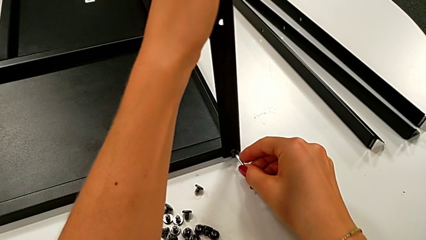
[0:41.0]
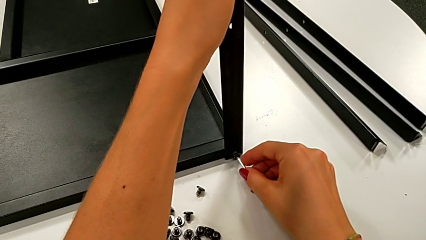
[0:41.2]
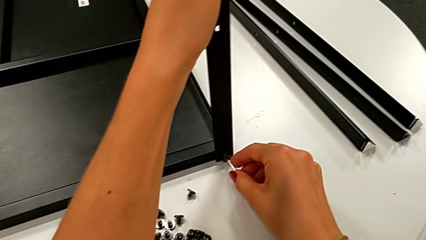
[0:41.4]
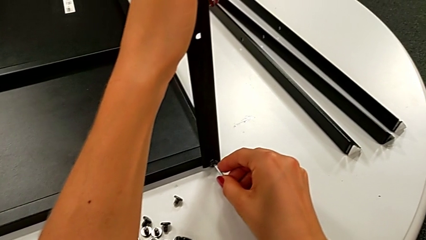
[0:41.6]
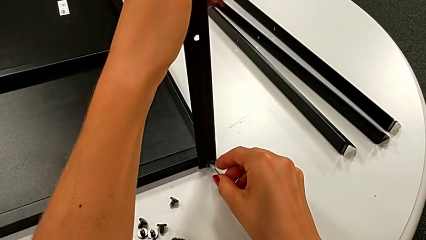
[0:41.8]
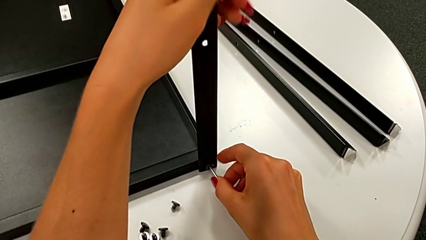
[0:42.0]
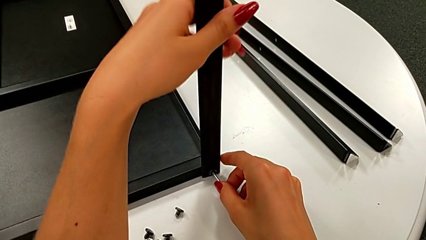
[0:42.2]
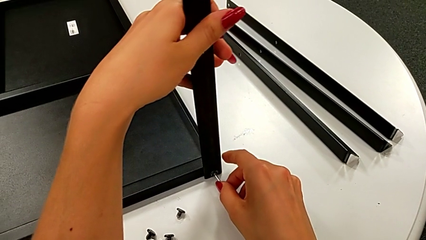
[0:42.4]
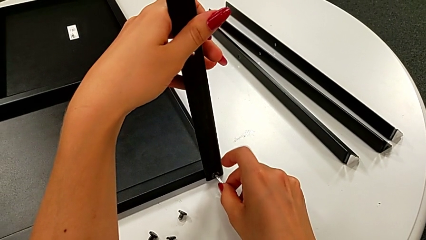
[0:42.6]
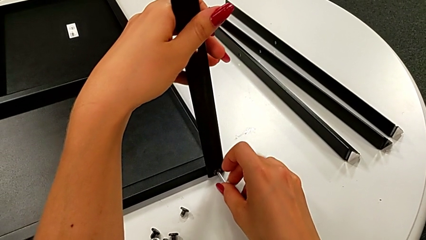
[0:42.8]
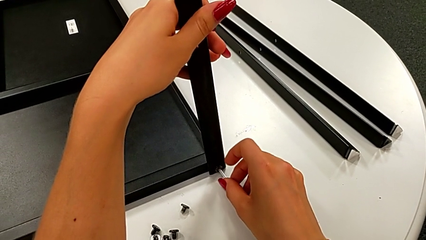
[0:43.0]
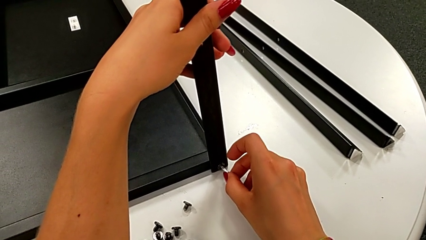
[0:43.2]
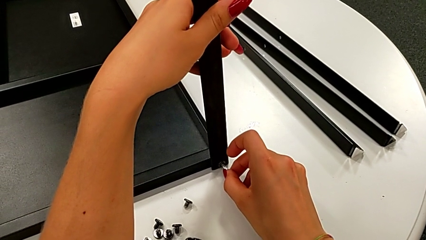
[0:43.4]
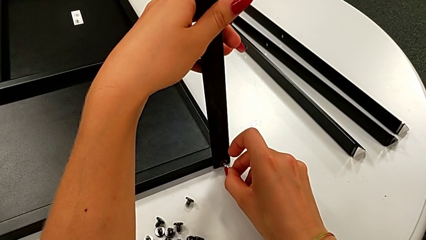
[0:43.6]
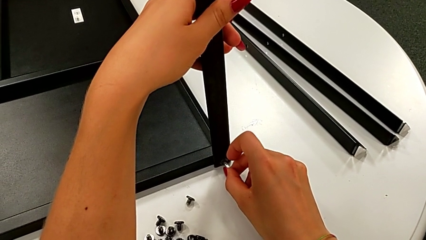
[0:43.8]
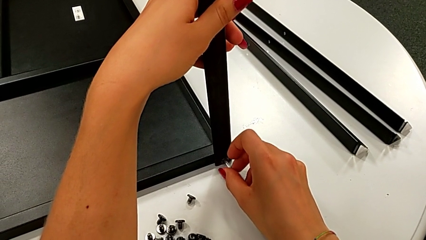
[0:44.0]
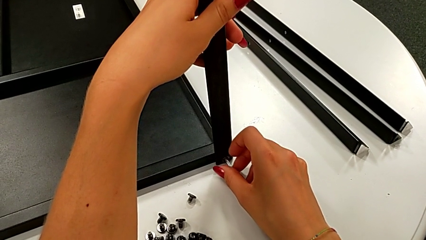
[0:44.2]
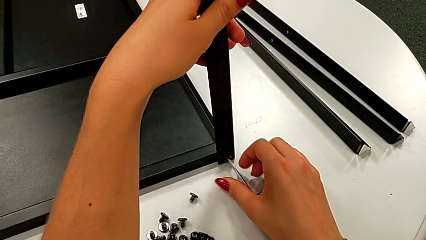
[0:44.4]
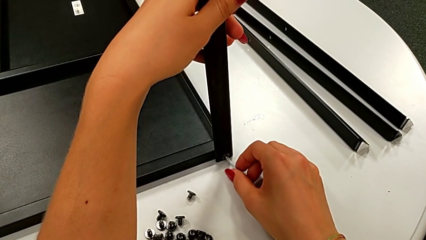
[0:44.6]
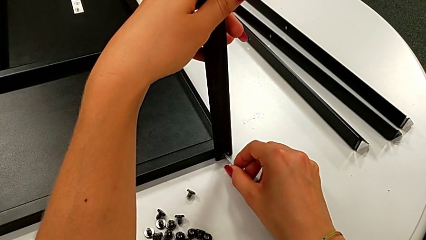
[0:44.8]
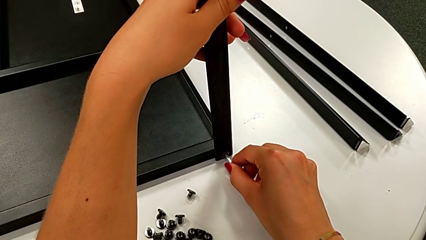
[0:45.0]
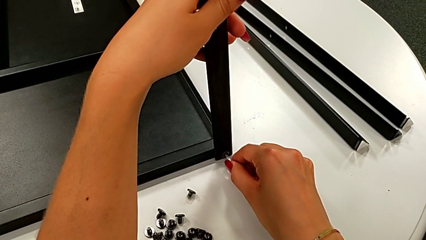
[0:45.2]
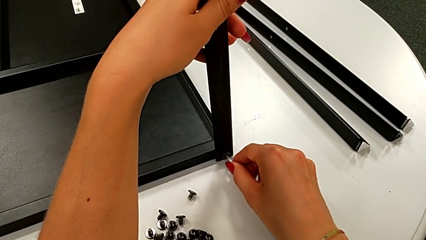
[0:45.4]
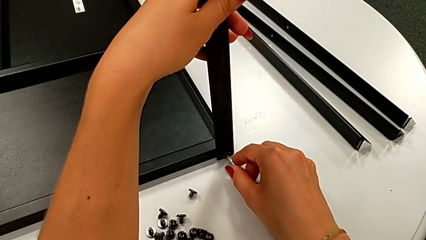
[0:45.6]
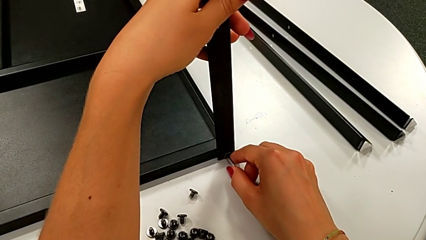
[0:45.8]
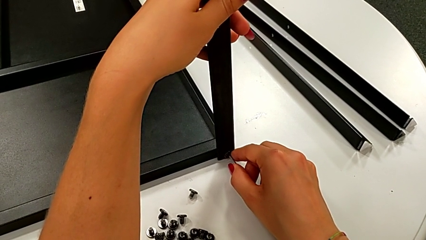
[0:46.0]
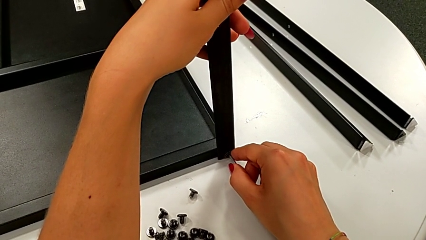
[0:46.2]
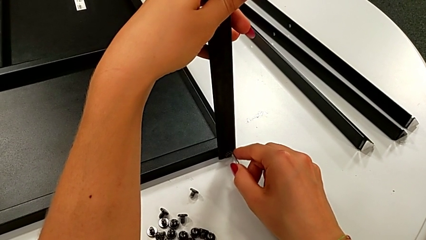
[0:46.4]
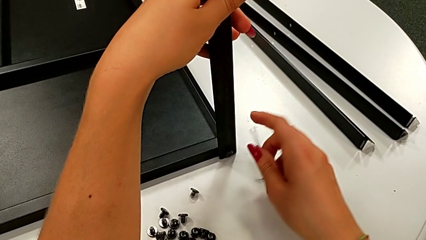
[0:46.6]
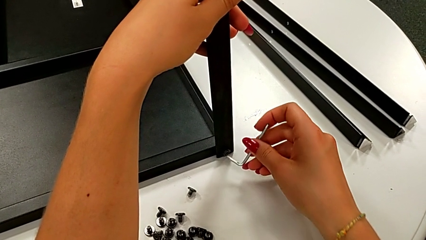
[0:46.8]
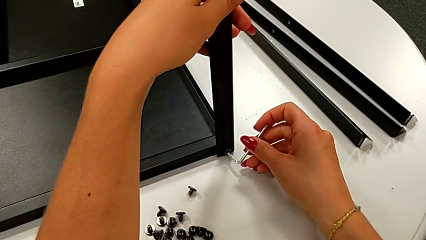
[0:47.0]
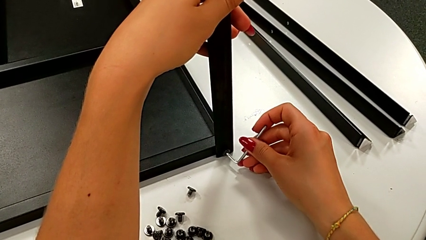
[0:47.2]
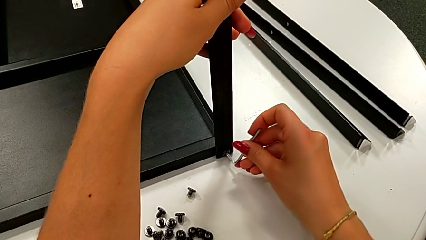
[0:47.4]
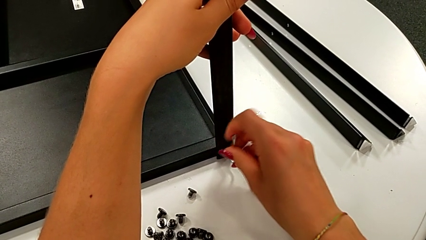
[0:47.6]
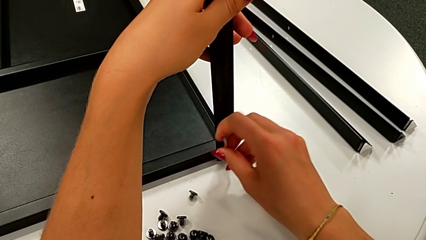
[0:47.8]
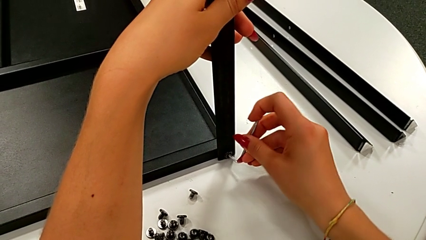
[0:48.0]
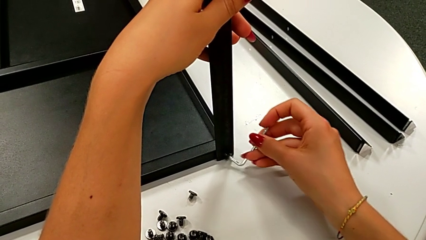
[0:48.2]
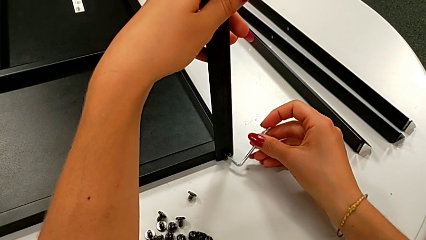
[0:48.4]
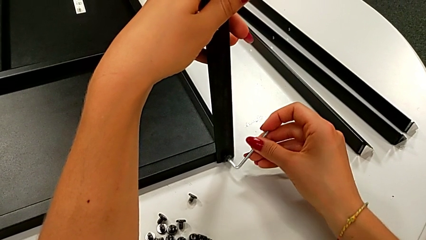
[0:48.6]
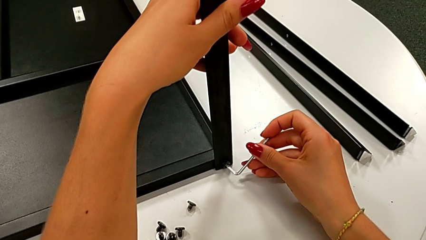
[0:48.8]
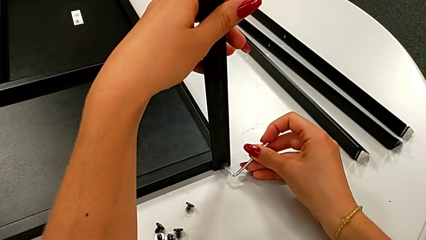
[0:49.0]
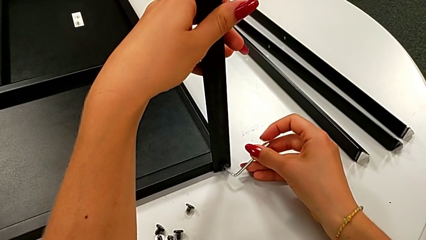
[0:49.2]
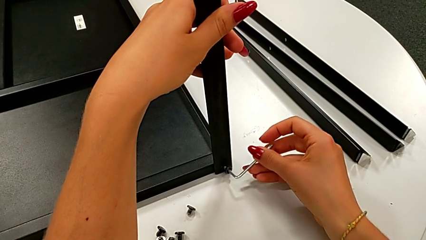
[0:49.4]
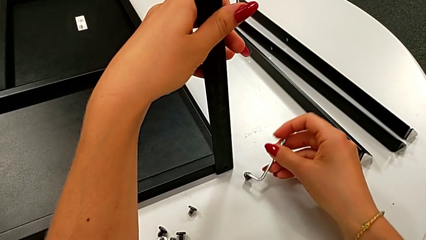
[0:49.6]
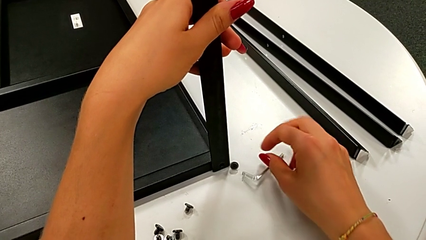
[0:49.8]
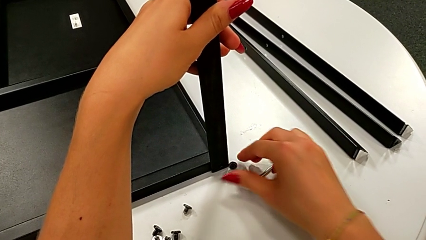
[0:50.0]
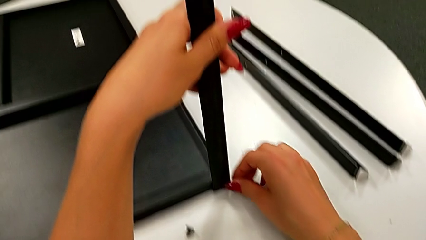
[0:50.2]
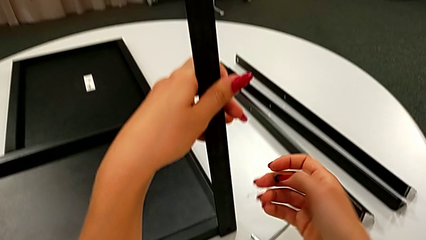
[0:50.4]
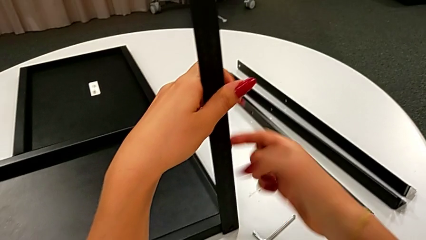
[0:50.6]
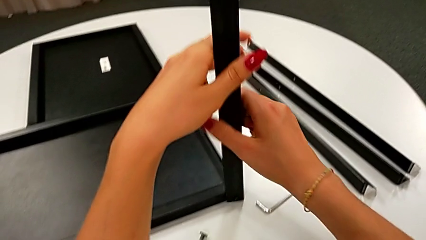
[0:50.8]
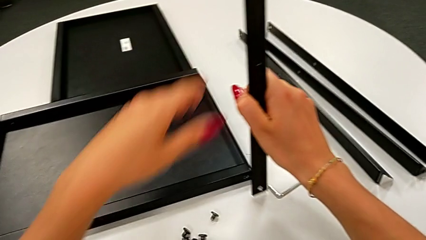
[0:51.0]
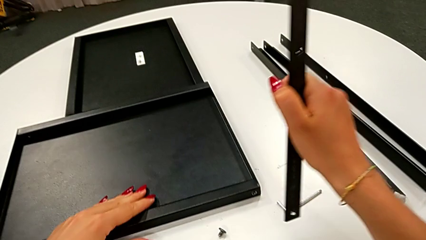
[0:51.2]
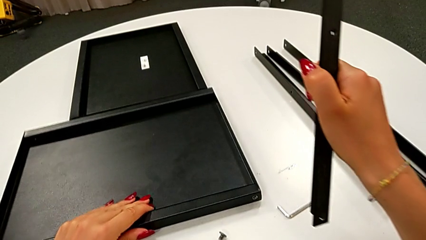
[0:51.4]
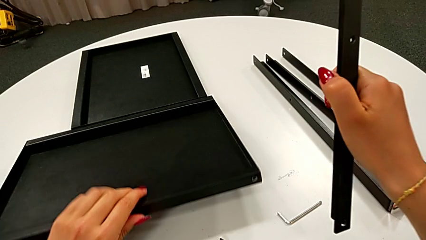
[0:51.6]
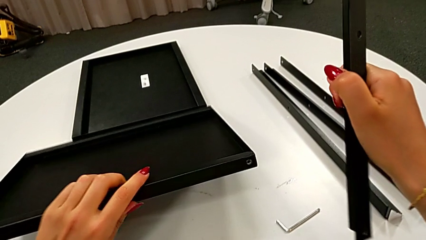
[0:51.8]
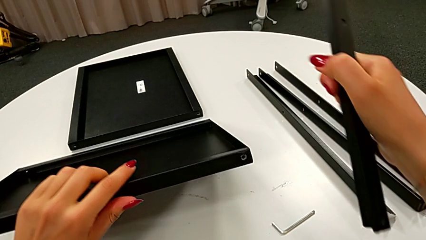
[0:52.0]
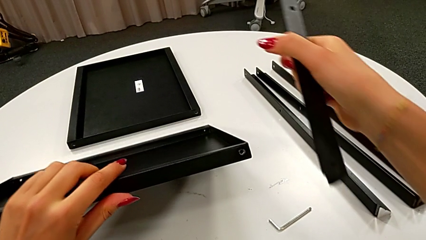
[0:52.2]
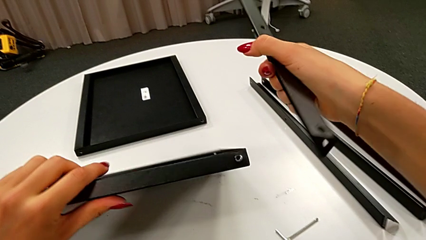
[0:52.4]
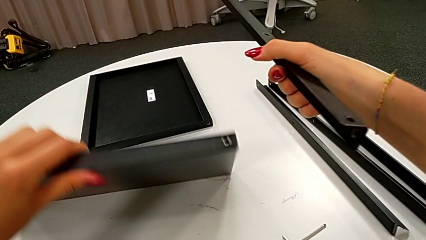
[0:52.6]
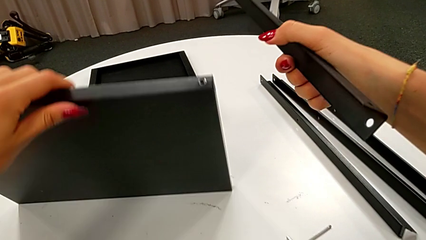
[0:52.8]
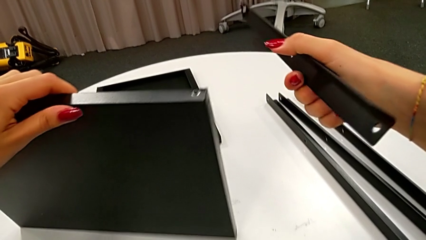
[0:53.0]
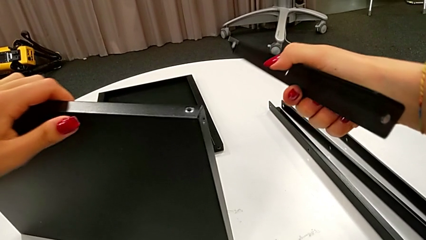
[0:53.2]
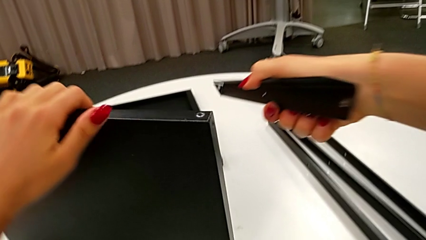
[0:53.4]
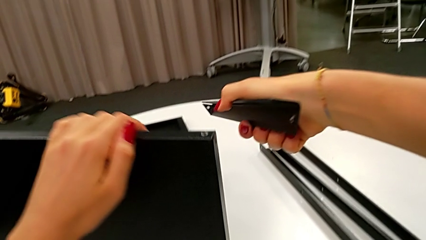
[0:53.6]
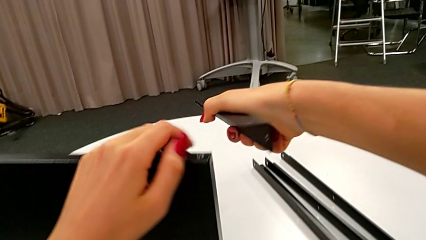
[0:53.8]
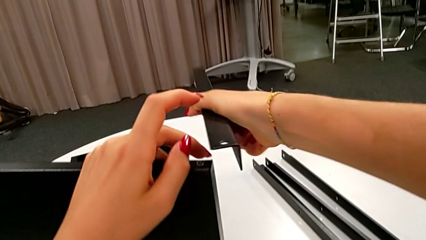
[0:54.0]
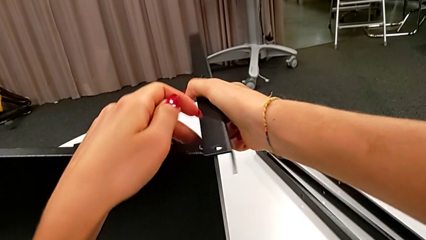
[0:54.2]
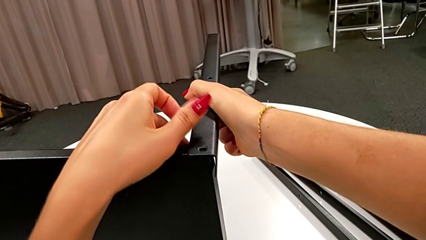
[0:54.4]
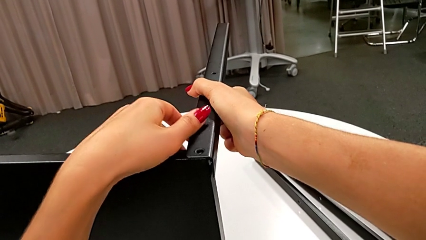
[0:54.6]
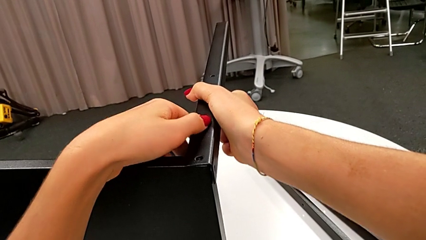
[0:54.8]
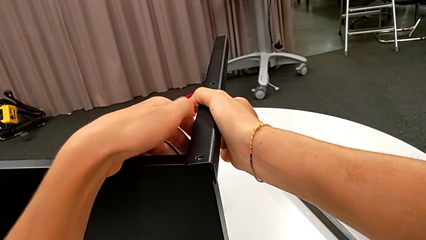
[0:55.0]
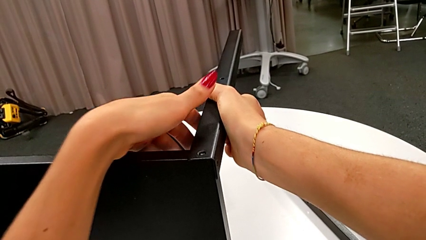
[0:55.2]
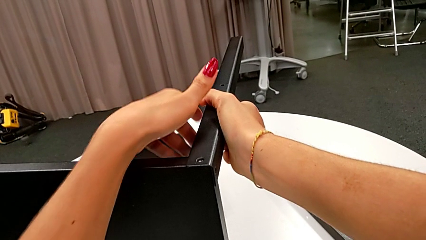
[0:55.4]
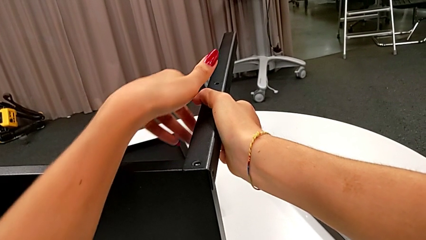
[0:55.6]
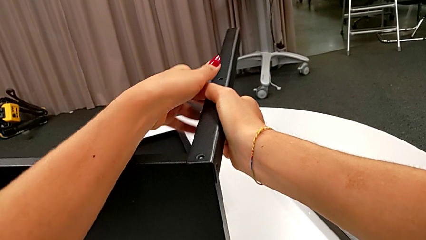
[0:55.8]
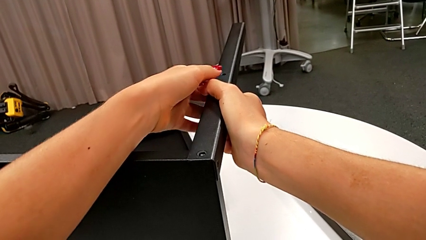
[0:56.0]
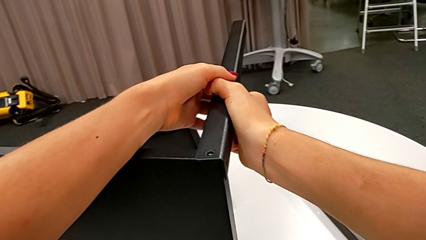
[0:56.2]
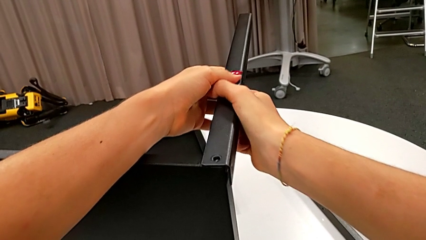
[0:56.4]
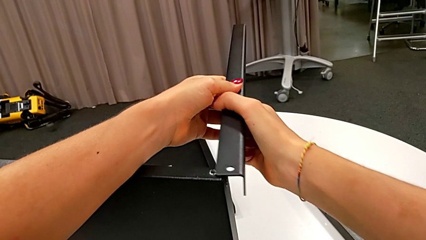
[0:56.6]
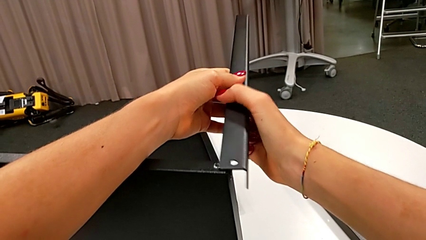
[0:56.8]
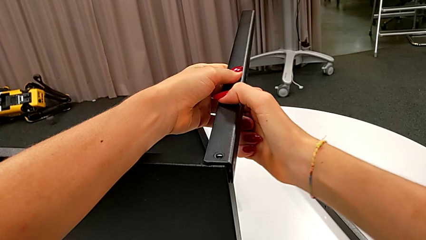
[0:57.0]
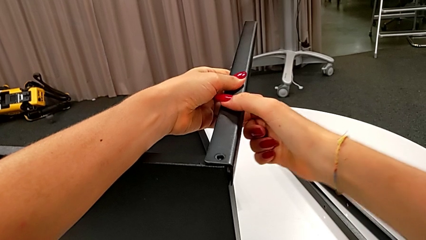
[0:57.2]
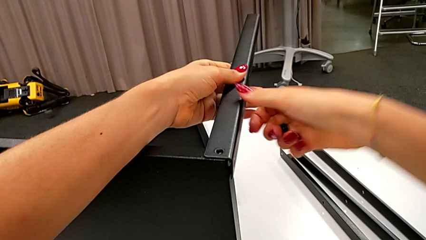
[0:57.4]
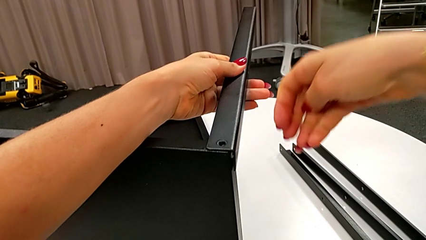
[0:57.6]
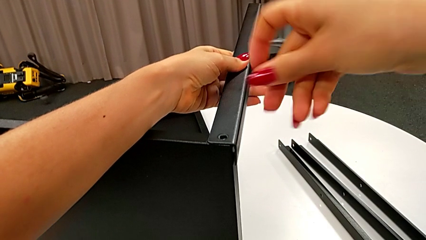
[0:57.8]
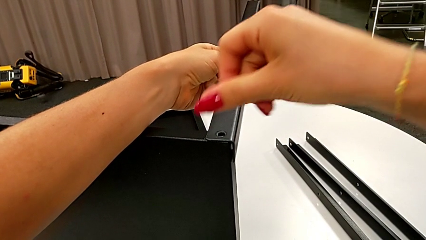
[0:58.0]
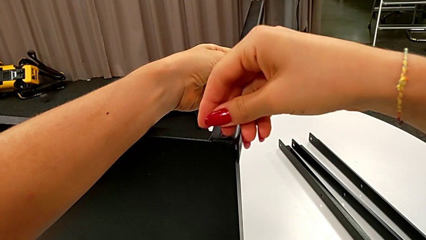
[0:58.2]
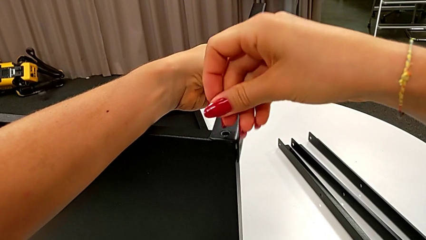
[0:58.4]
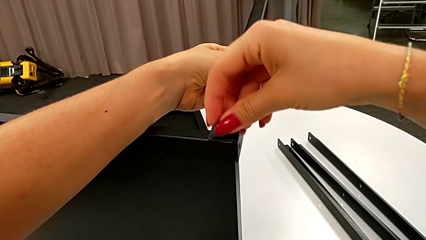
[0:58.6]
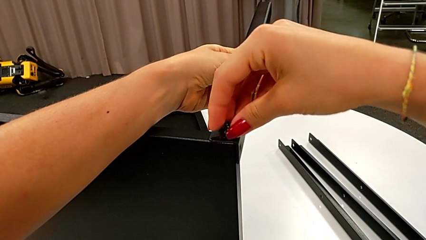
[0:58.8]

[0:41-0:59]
The camera wearer is assembling the leg of the top tray. They insert the first hex socket head, withdraw the Allen wrench, insert it, screw the first hex socket head, withdraw the hex socket head, place the Allen wrench, grab the hex socket head, rotate the tray, align the first leg and hold it.
